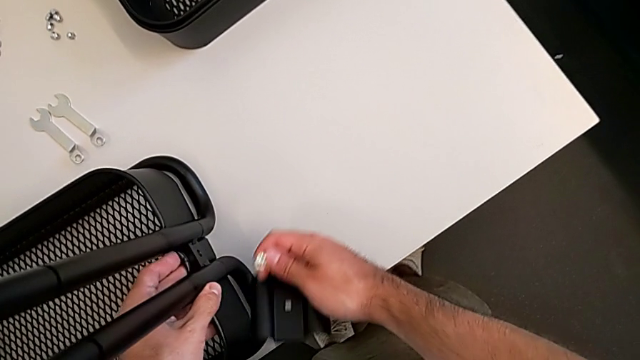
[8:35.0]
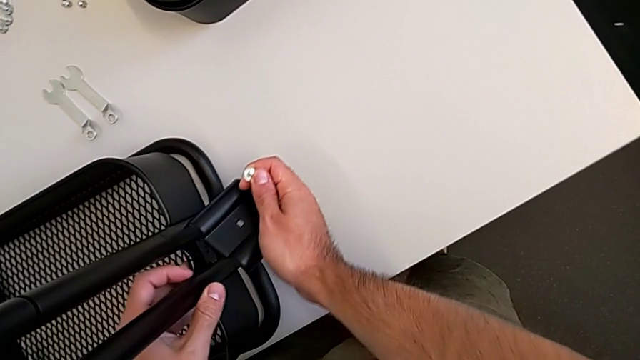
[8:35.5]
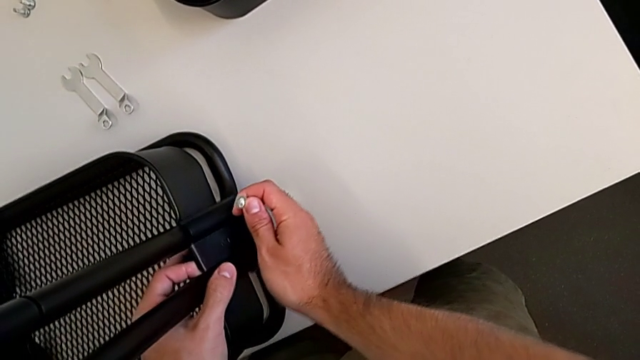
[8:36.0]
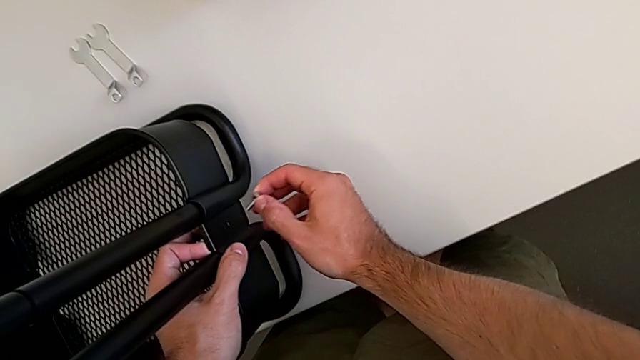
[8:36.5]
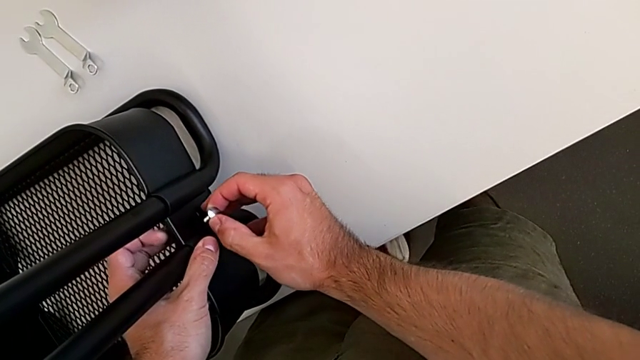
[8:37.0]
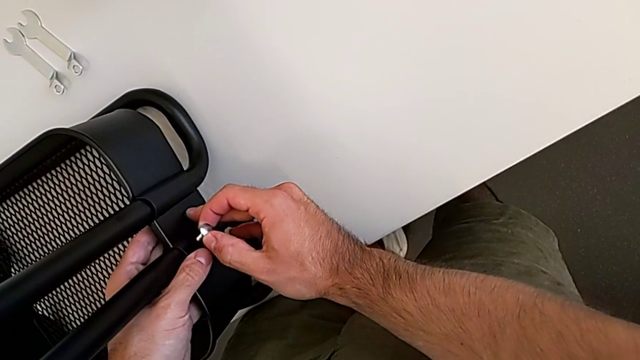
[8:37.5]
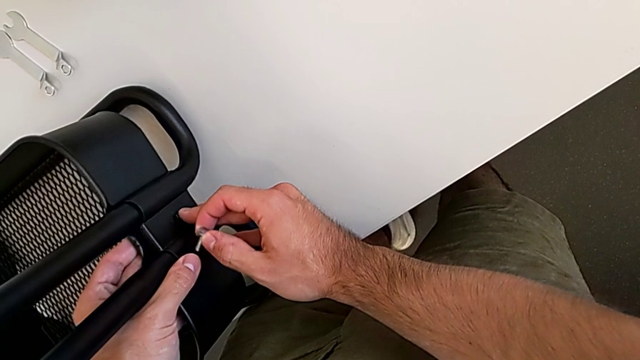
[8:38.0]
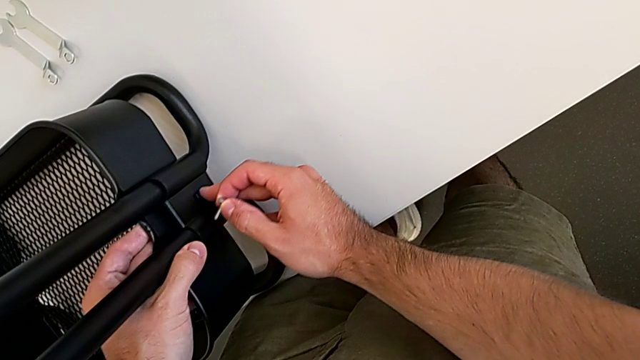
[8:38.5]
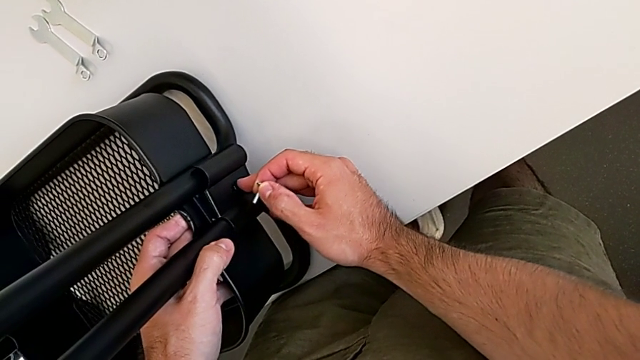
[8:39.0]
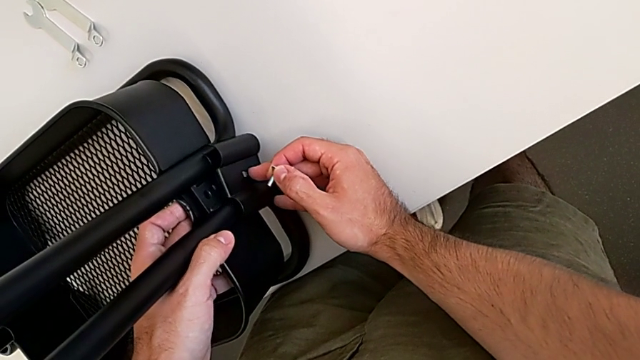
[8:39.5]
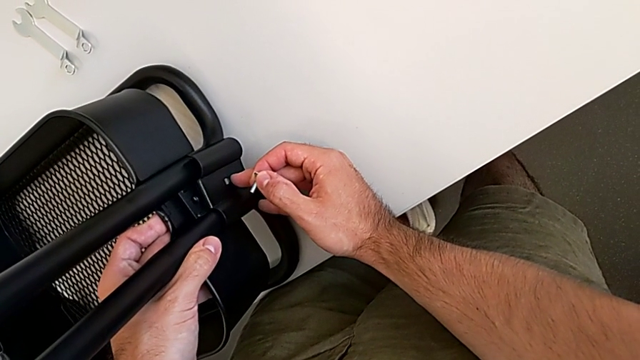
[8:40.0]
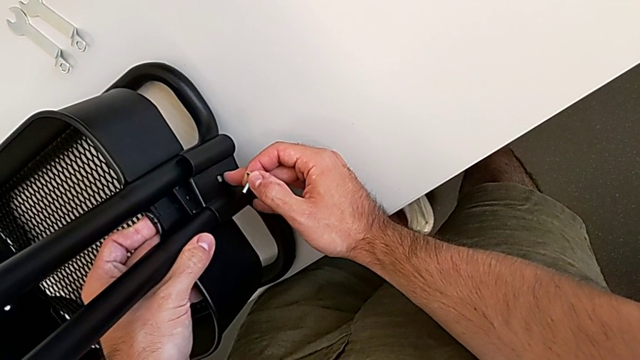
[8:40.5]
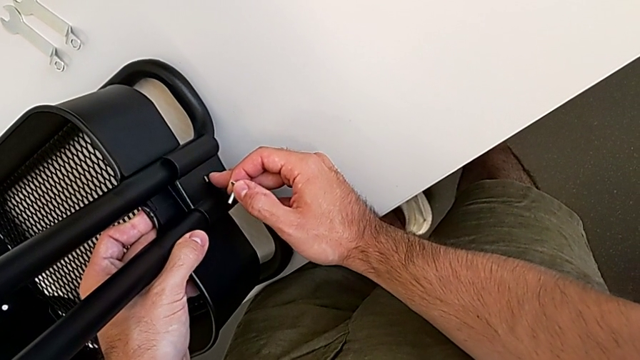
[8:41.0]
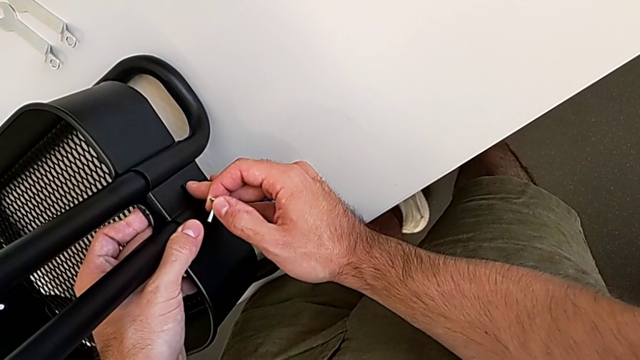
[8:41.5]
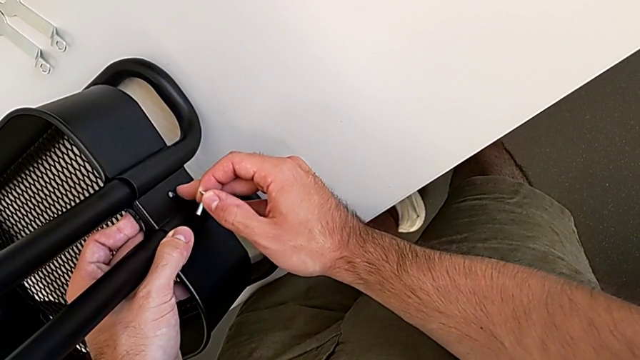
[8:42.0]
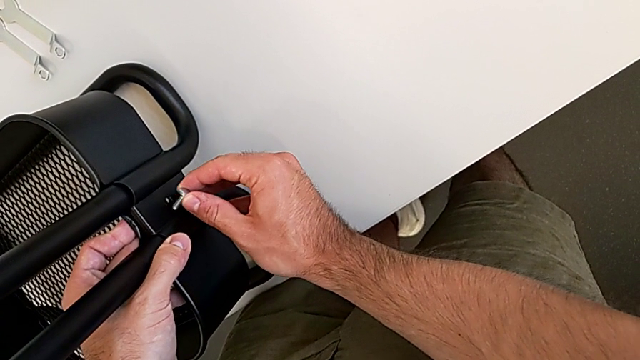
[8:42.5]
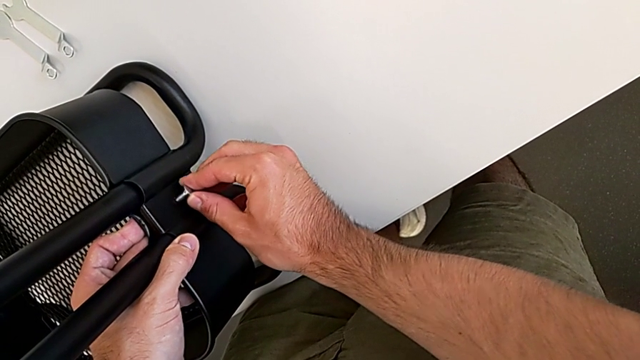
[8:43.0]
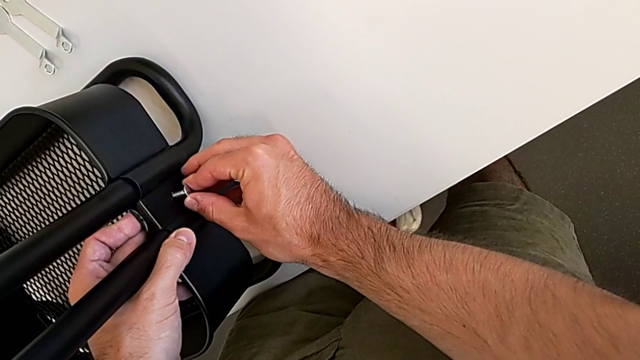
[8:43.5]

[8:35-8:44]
The camera wearer is screwing the first bracket of the bottom grid tray. They keep inserting the bracket, align the bottom grid tray and begin to insert the screw.

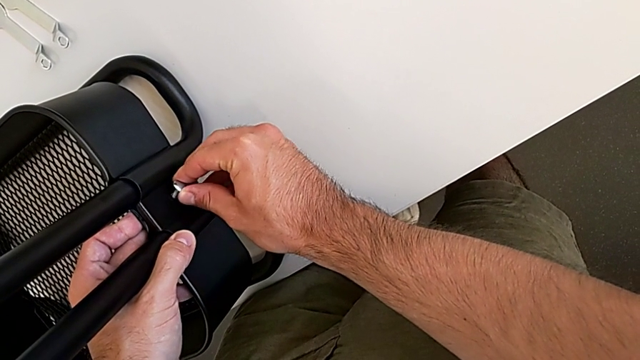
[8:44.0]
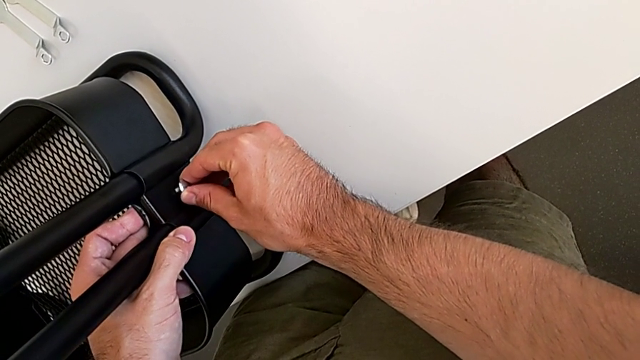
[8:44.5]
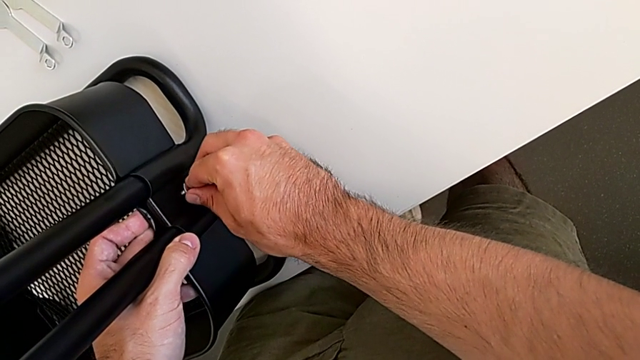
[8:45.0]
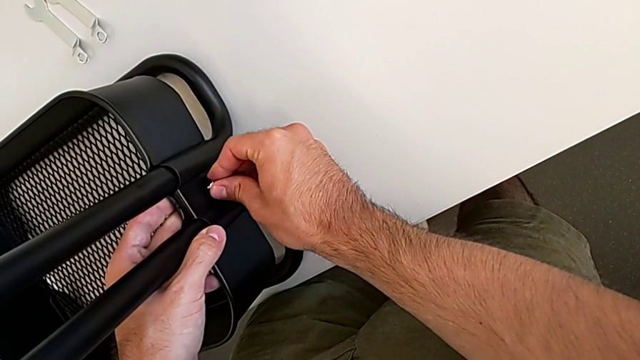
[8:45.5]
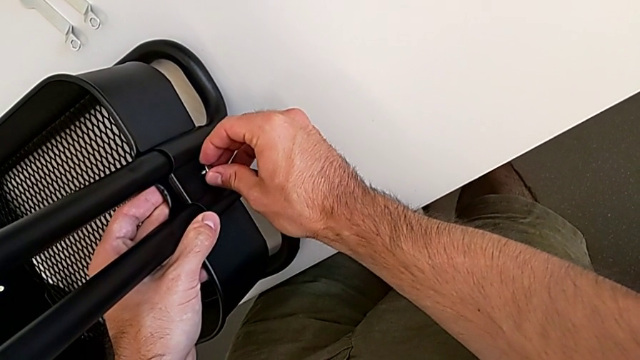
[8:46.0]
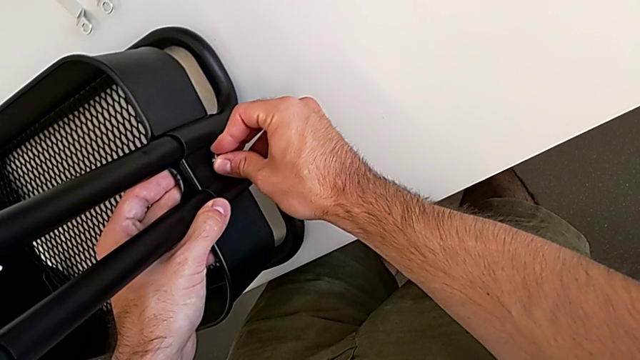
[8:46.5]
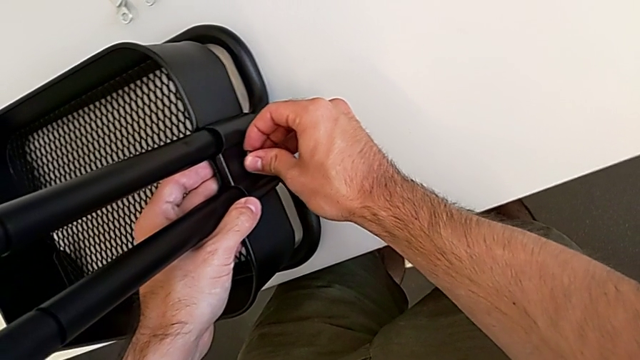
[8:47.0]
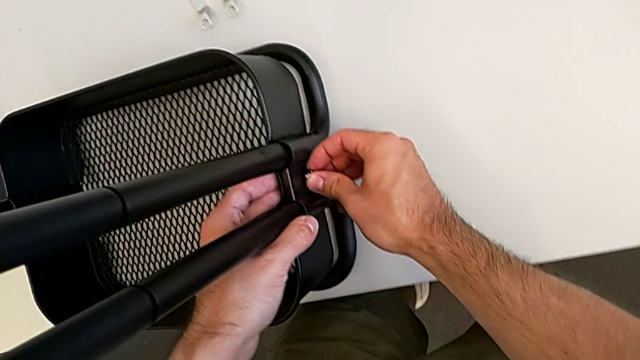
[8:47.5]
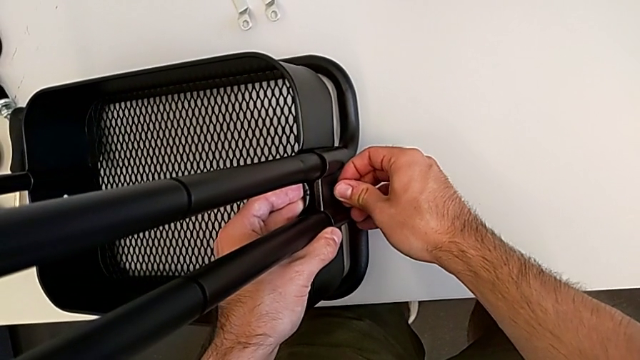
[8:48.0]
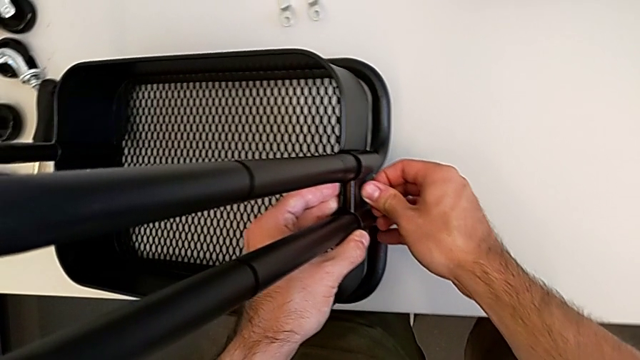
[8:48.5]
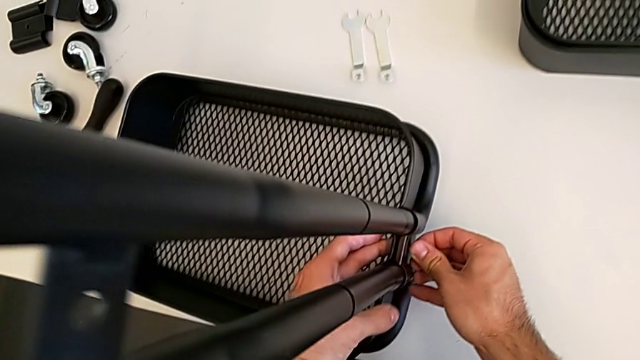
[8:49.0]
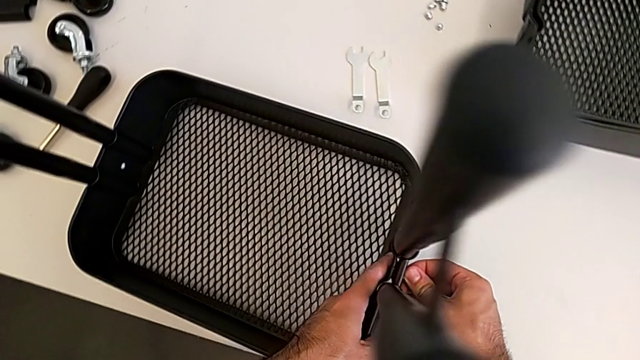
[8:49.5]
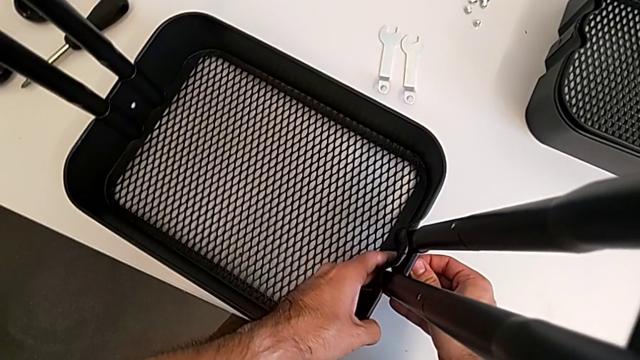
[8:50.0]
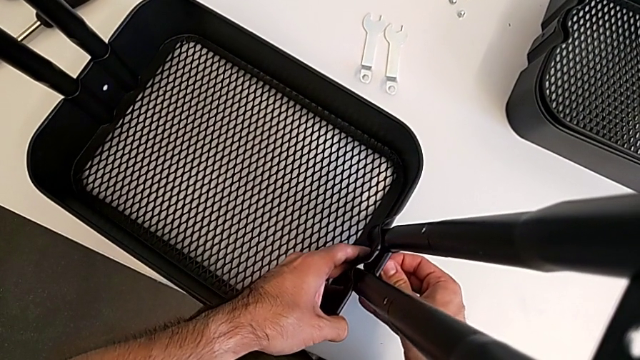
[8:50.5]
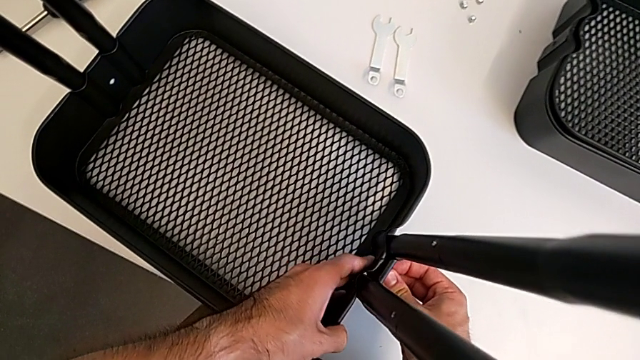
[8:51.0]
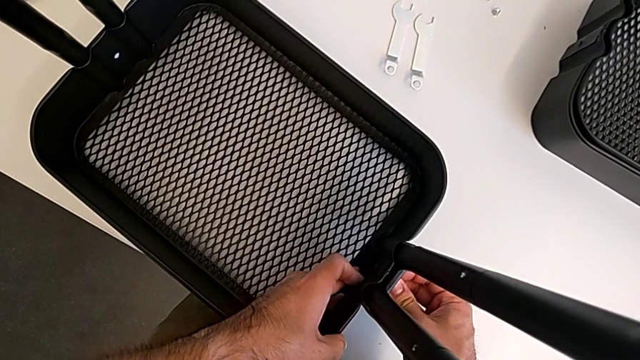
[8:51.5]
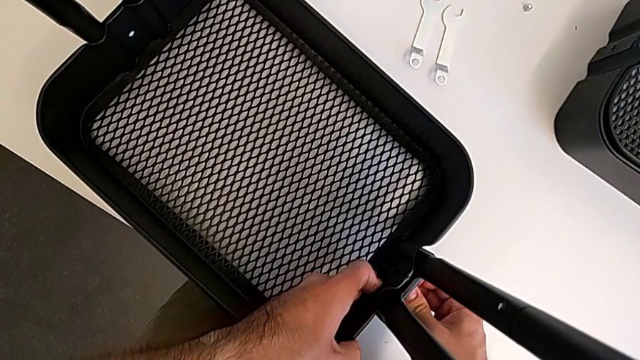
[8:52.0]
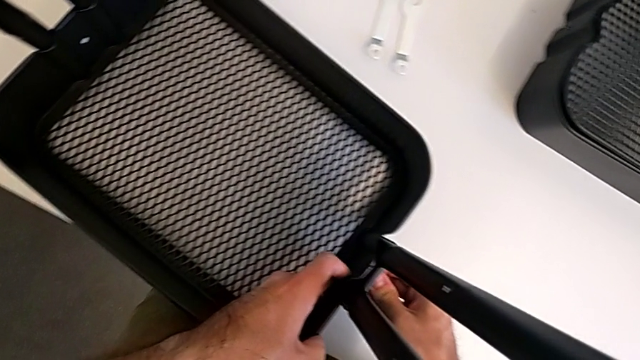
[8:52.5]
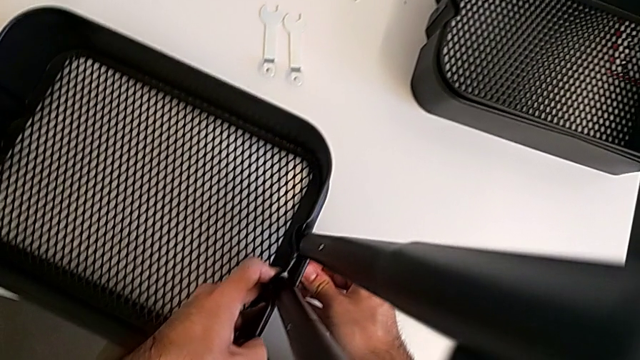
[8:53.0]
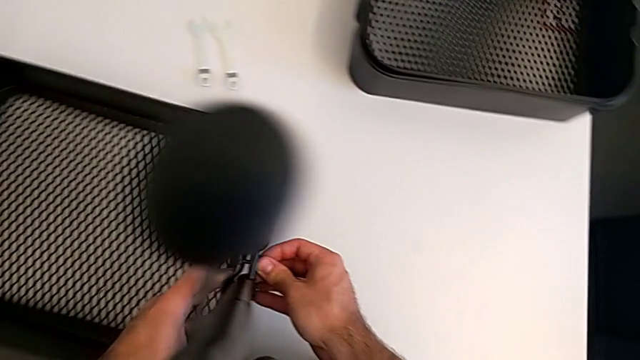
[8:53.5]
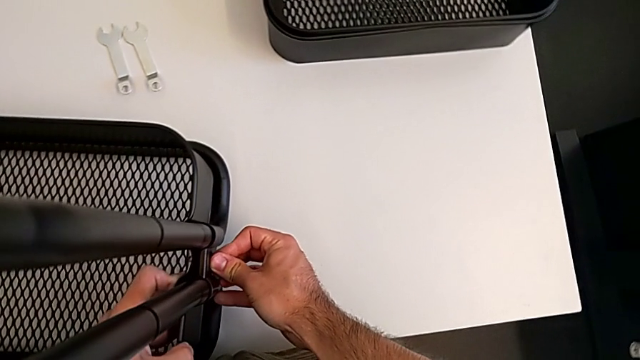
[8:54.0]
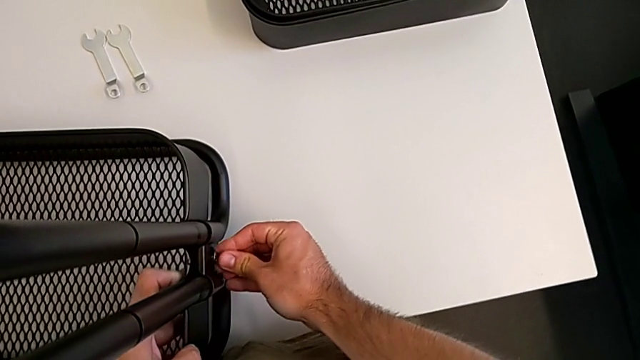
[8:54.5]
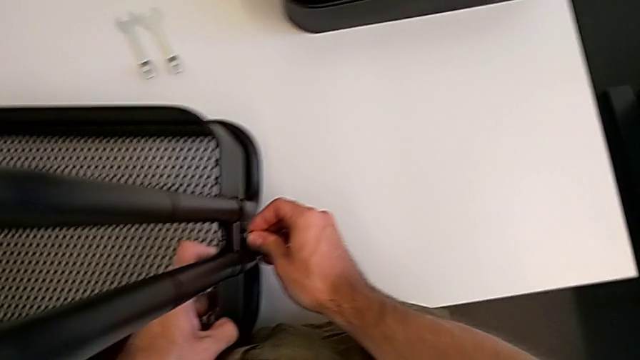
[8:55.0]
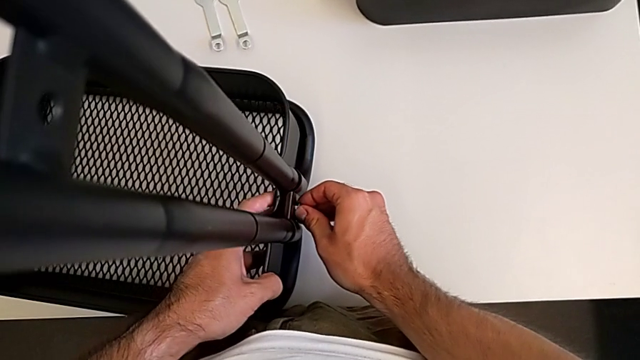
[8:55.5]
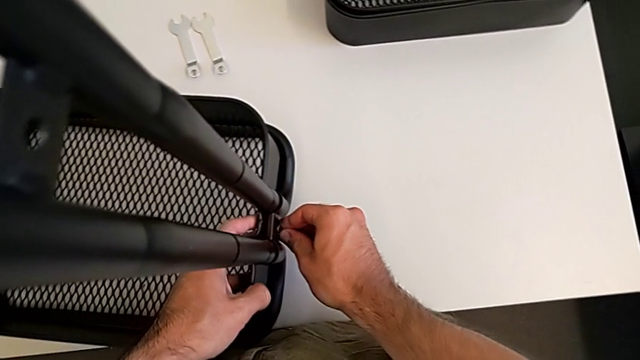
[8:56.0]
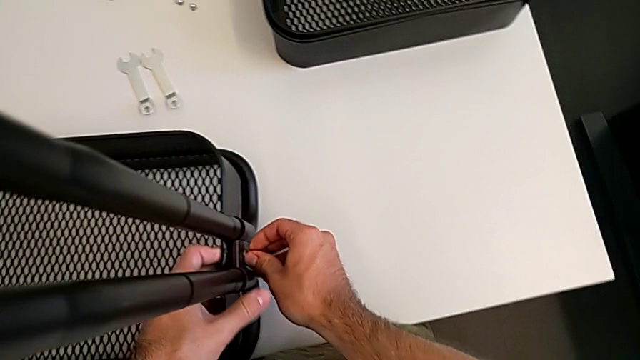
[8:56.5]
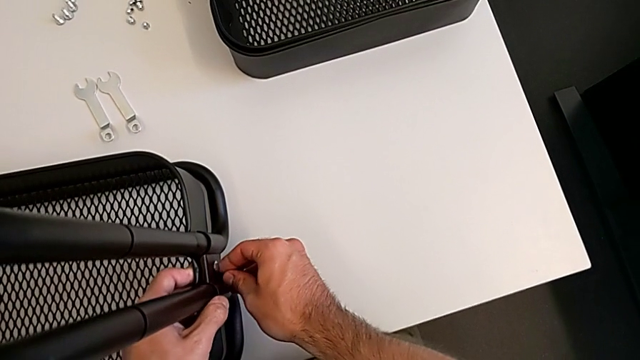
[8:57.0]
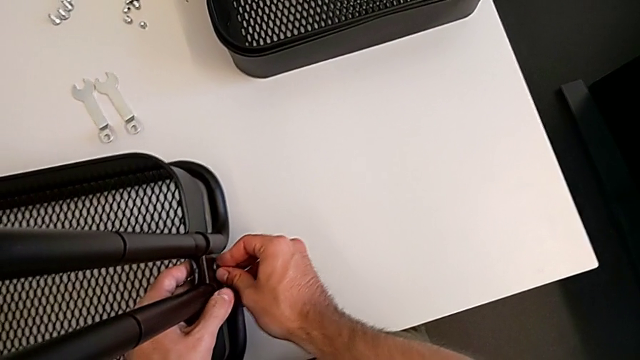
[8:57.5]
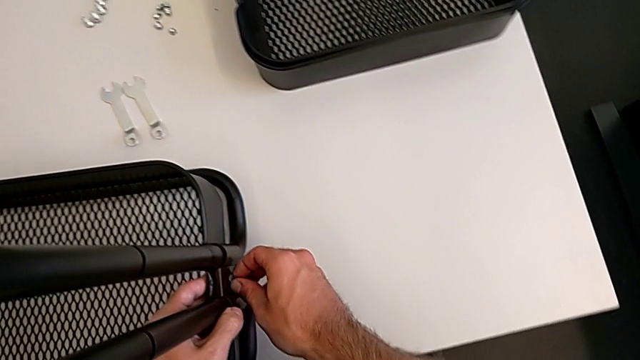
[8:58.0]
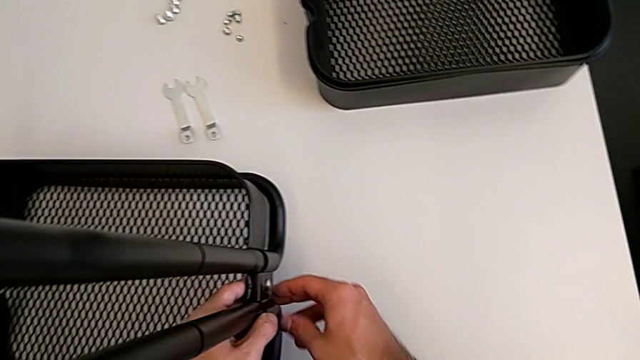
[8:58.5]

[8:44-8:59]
The camera wearer is screwing the first bracket of the bottom grid tray. They keep inserting the screw and begin to insert the bottom screw.
